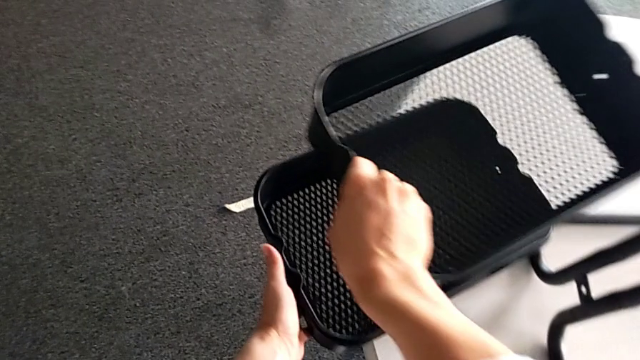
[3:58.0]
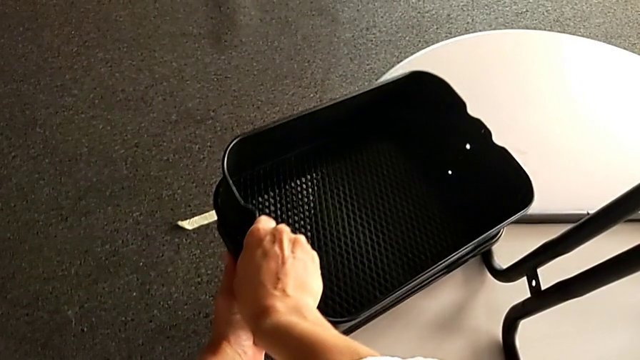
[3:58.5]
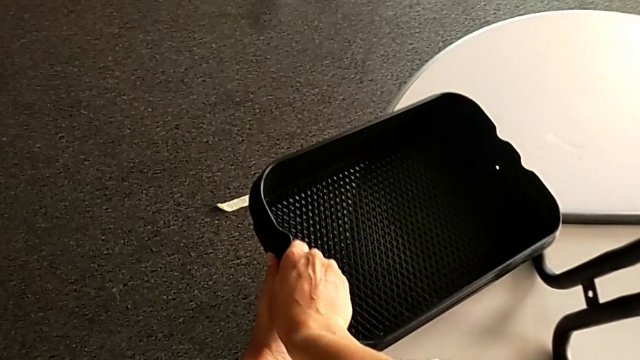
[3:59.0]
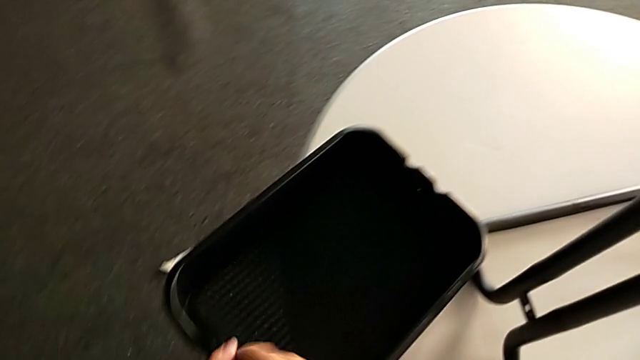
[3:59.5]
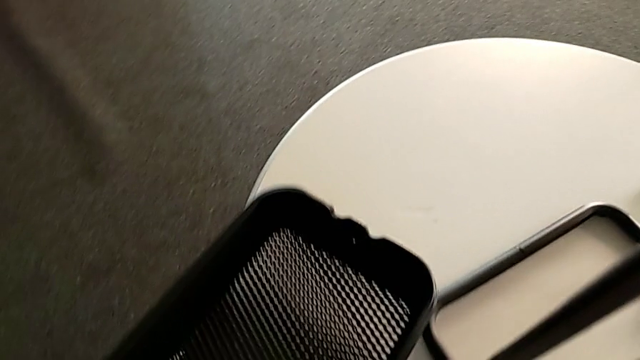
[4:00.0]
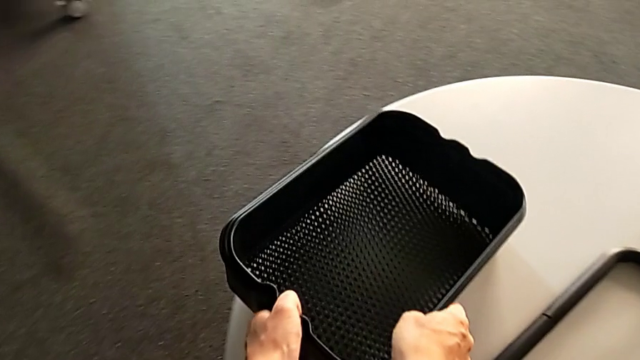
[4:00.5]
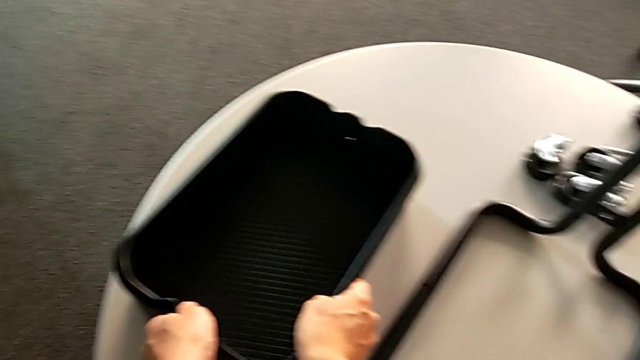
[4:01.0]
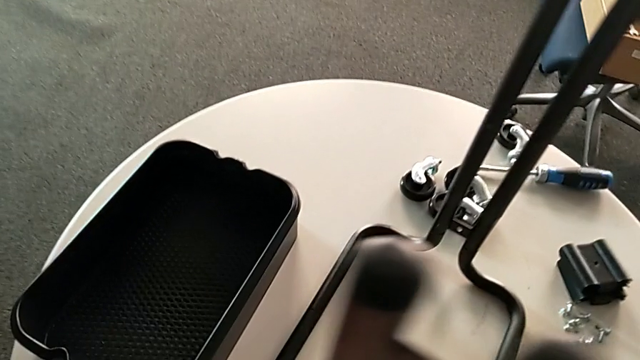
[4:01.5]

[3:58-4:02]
The camera wearer is disassembling the lowest tray of the rolling cart. They stack the grid tray and place it.

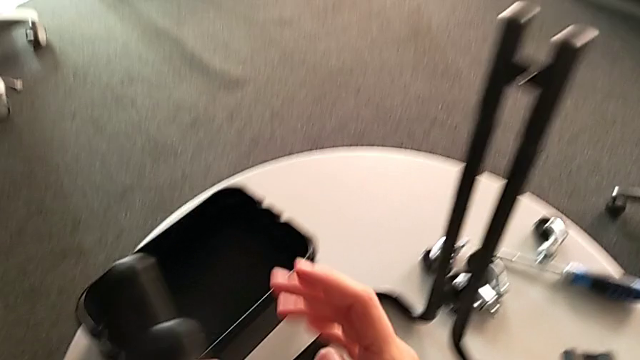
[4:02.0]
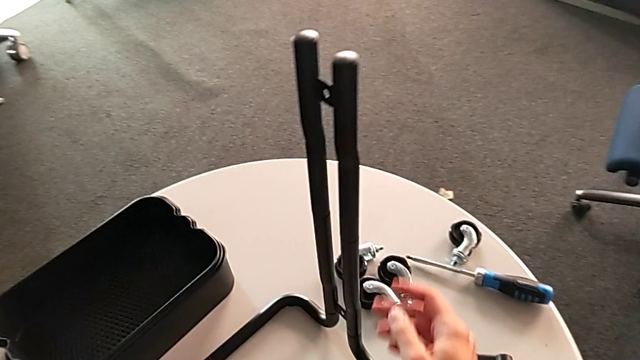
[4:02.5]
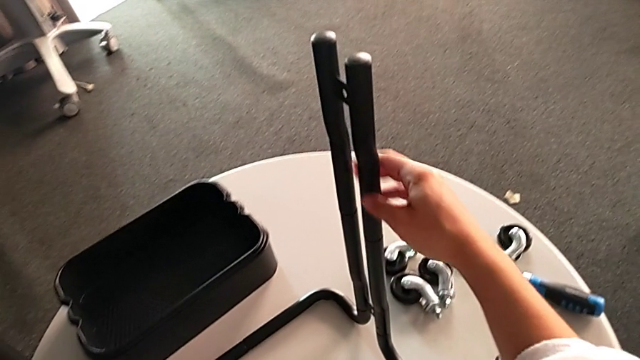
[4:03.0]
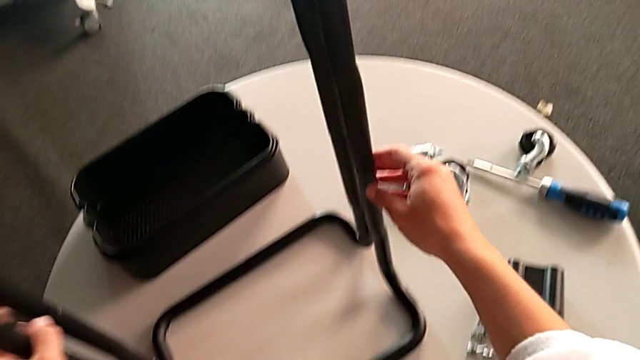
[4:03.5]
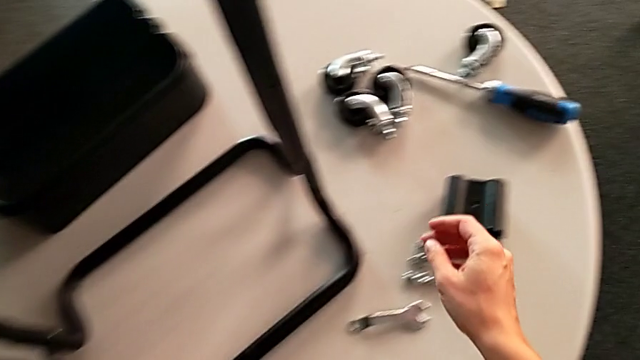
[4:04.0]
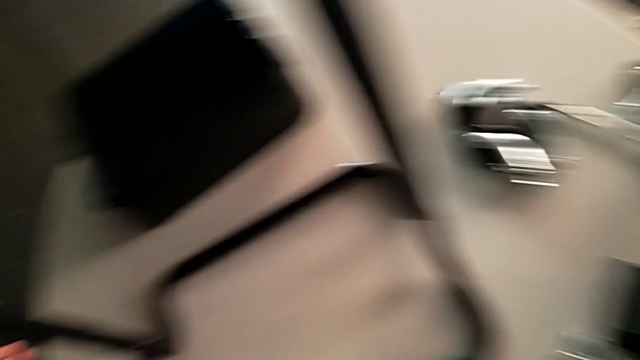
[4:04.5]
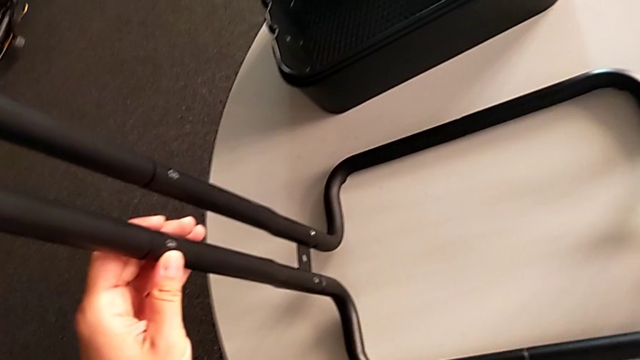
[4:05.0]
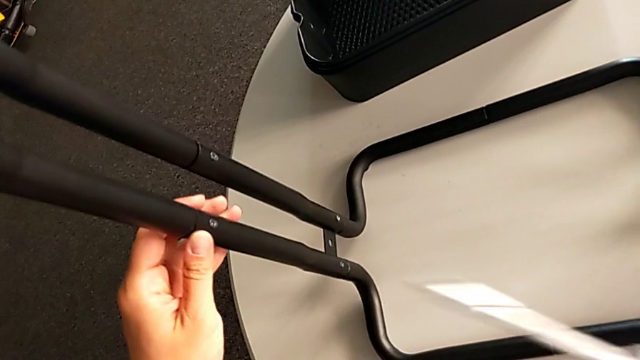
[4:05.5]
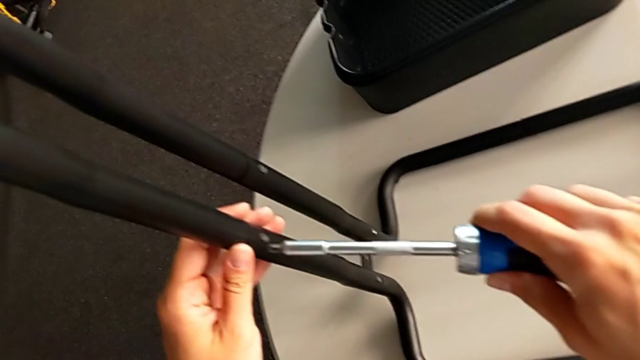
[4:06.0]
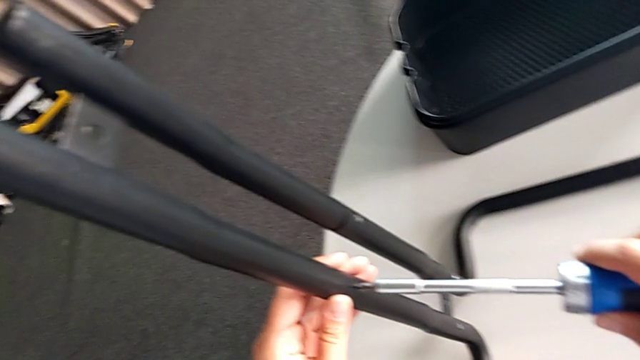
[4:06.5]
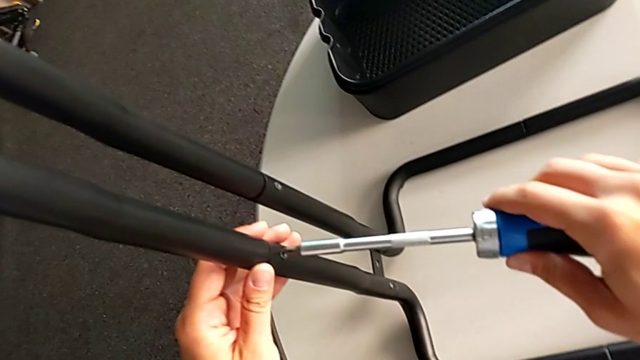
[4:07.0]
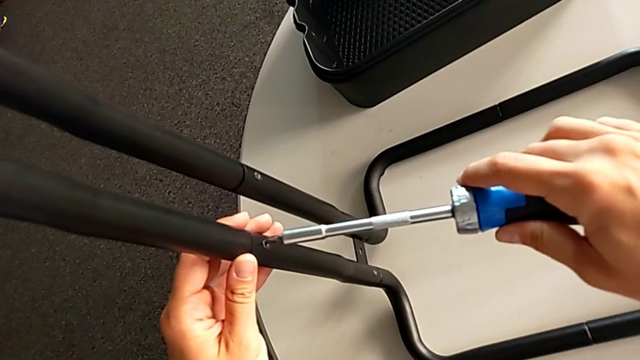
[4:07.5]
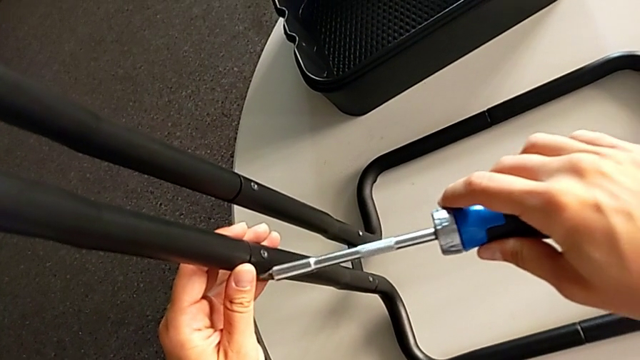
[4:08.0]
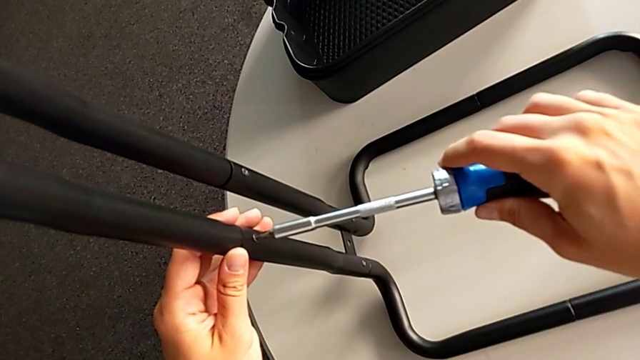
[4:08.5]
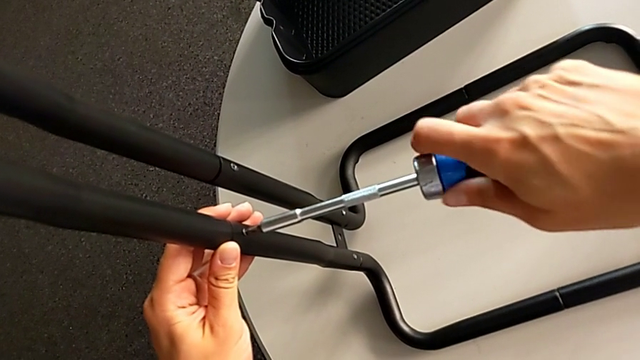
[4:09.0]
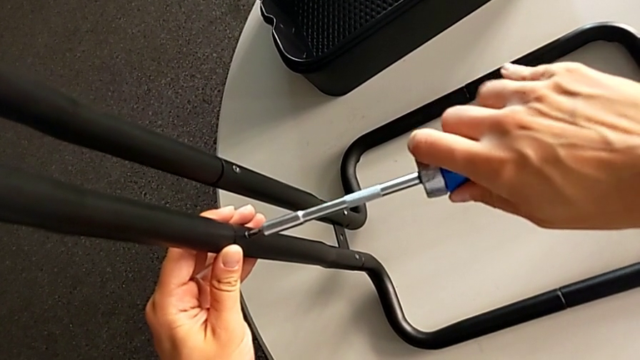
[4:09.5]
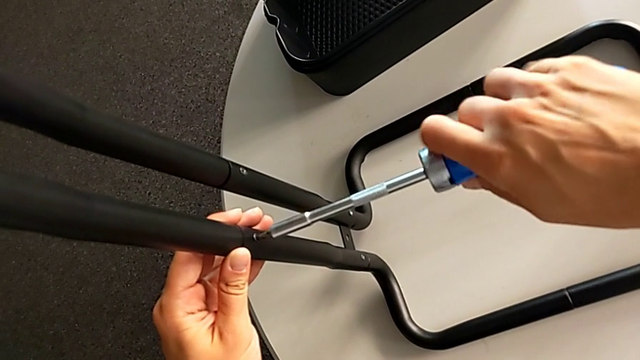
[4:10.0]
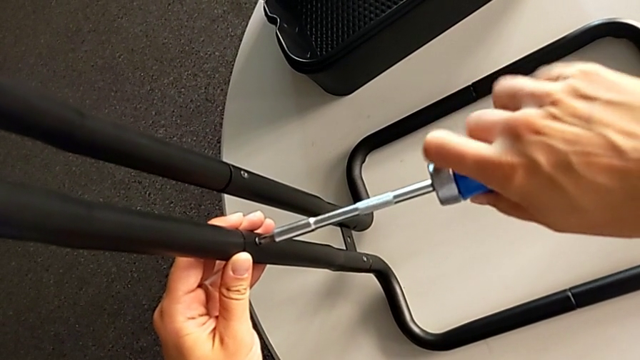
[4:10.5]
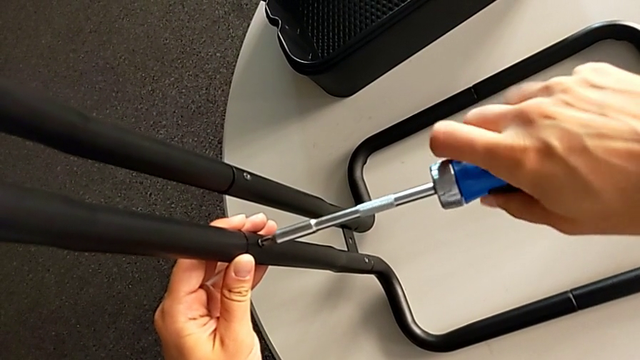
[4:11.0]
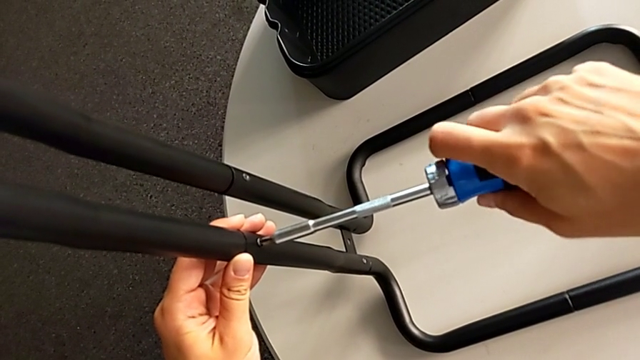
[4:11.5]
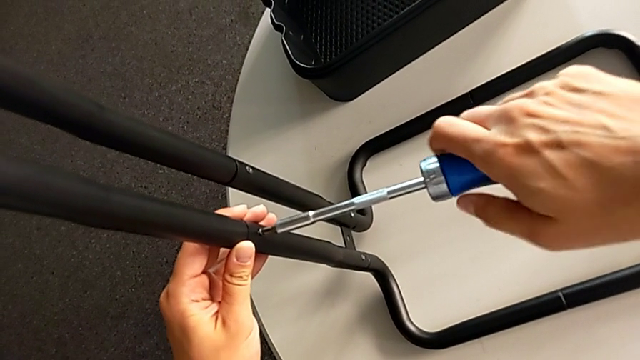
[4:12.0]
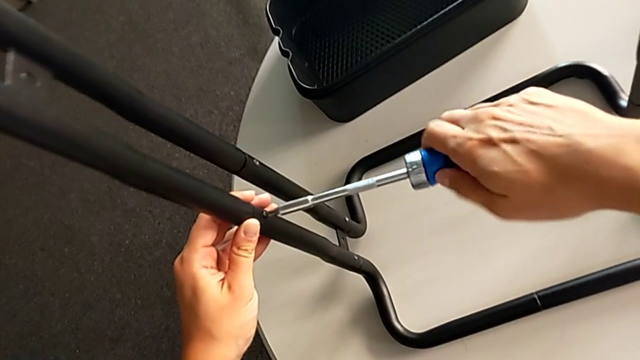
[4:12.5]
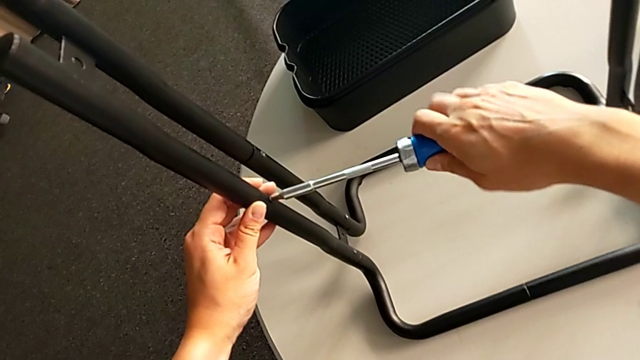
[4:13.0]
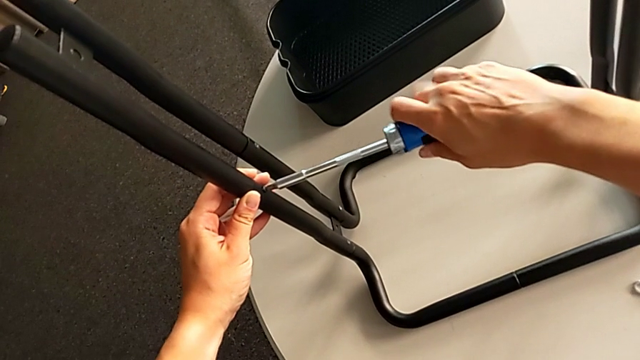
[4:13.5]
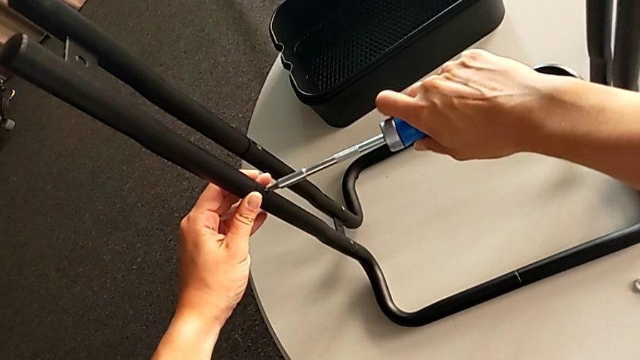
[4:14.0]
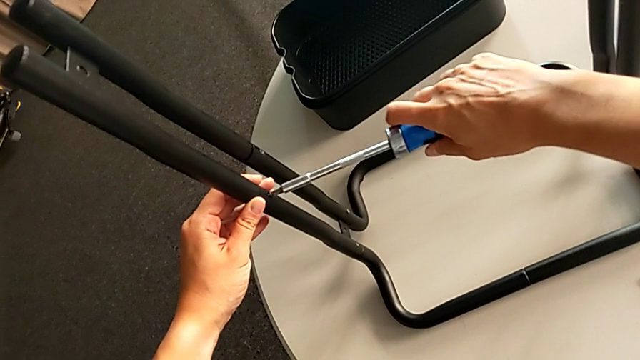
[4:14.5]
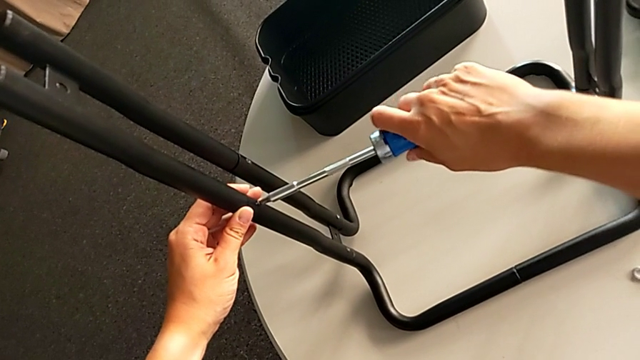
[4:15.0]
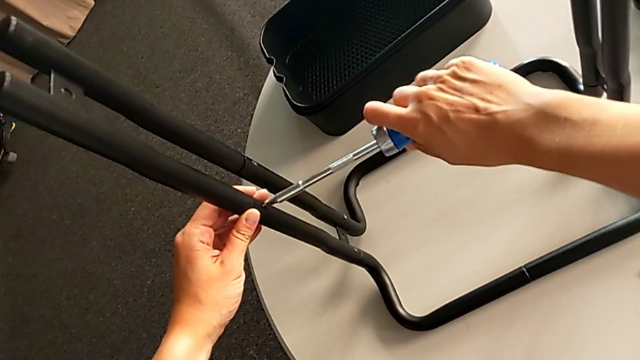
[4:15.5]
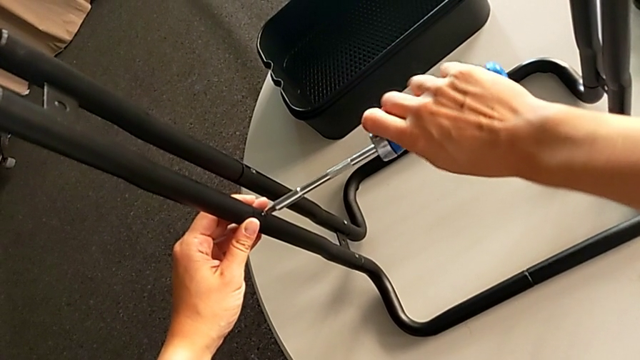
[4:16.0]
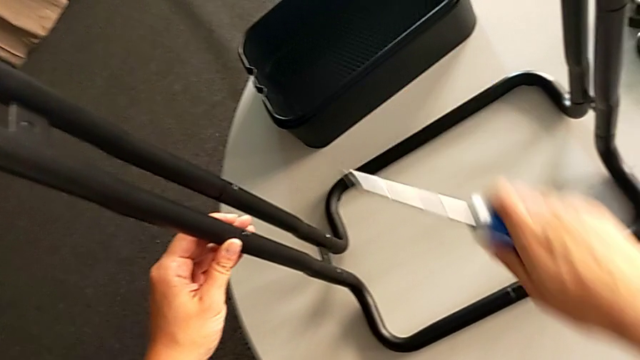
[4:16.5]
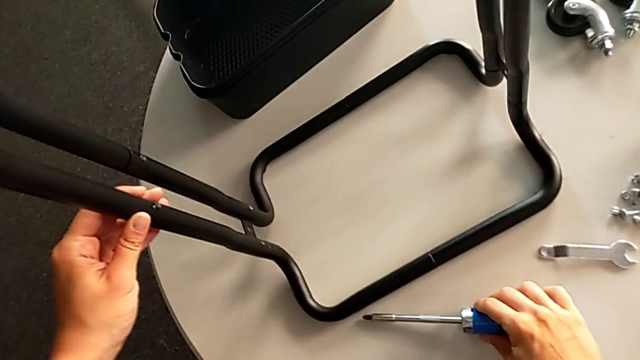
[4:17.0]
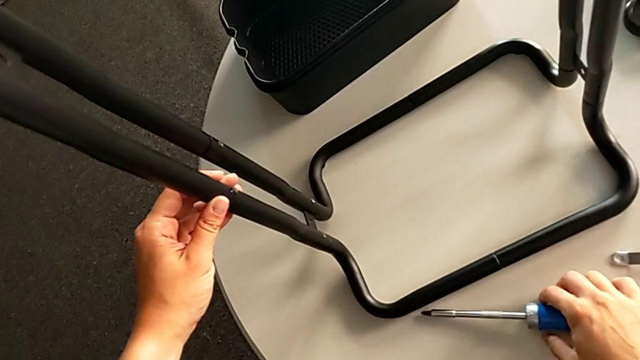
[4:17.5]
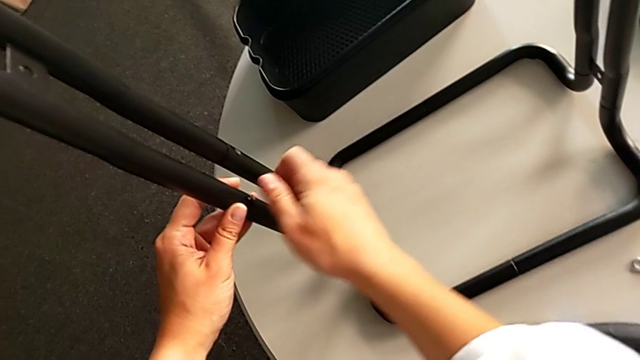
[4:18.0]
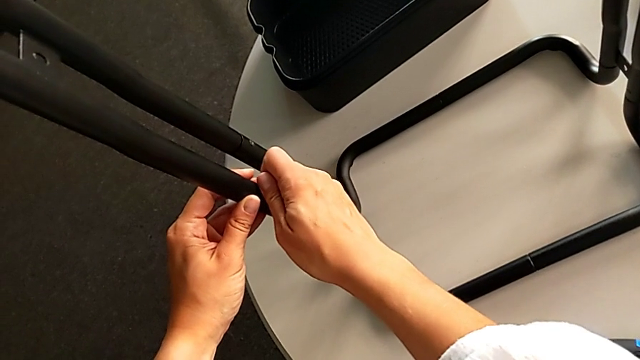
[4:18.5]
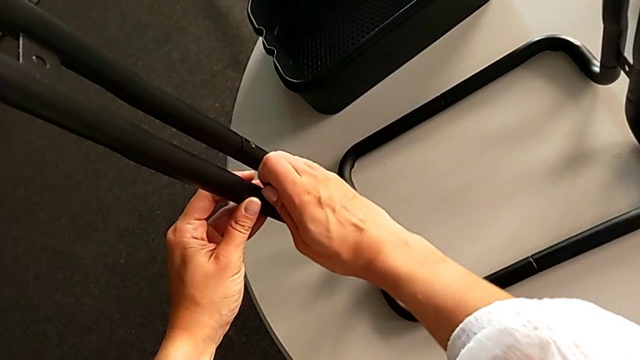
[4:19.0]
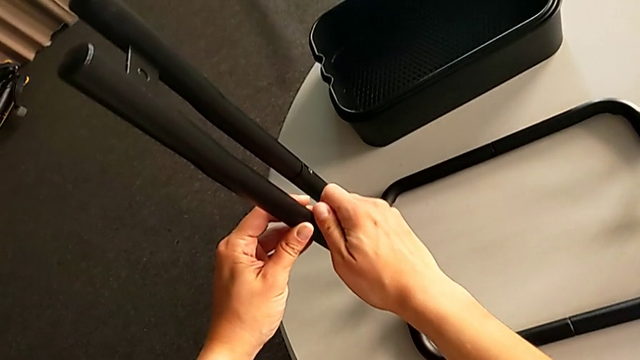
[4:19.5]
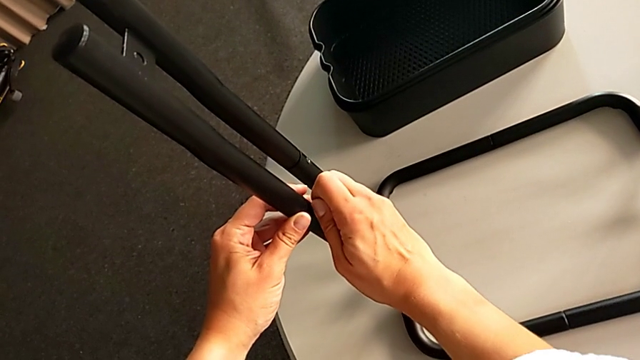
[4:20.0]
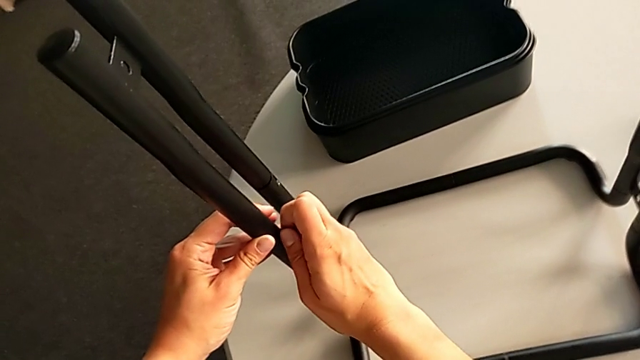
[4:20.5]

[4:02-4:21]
The camera wearer is unscrewing the left pair of side bars on the rolling cart. They grab the leg, grab the screwdriver, insert it, unscrew the screw, hold the leg, screw the screw and place it.
